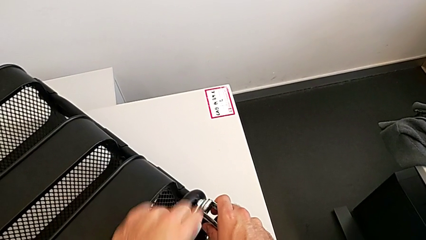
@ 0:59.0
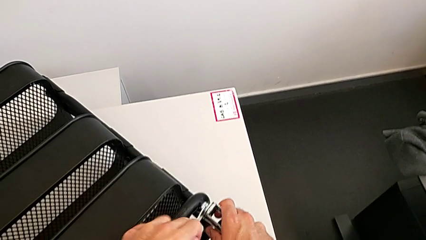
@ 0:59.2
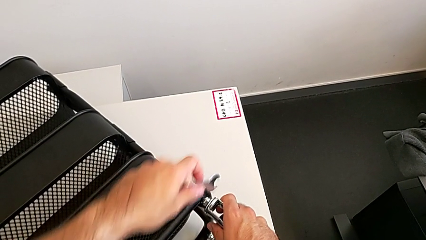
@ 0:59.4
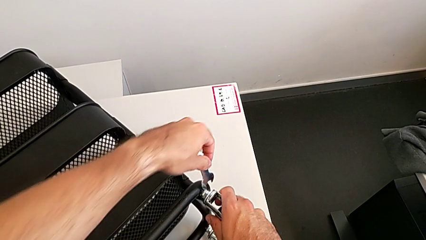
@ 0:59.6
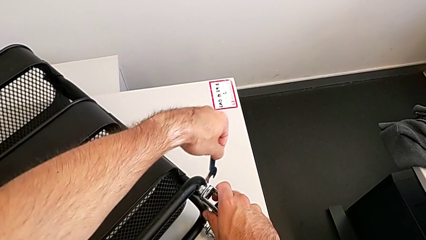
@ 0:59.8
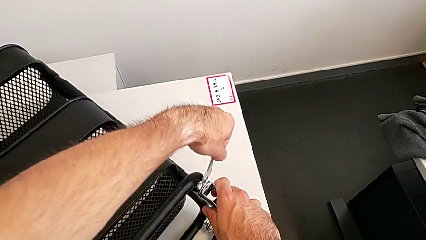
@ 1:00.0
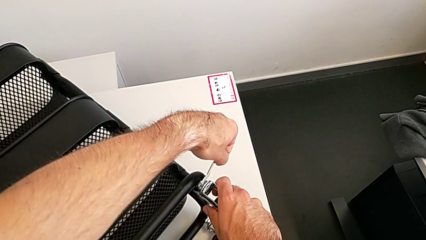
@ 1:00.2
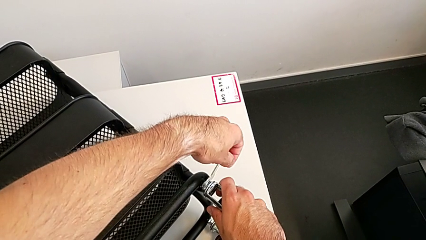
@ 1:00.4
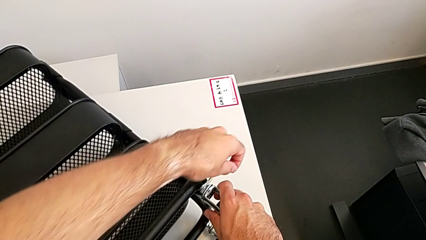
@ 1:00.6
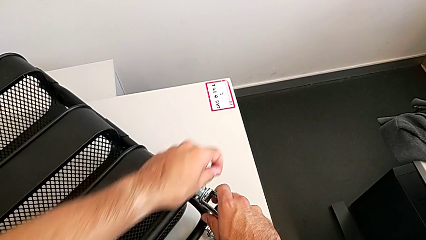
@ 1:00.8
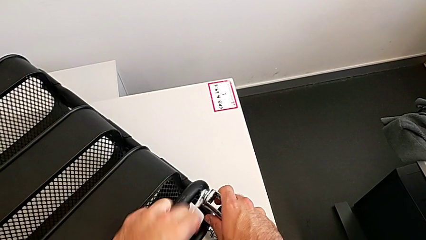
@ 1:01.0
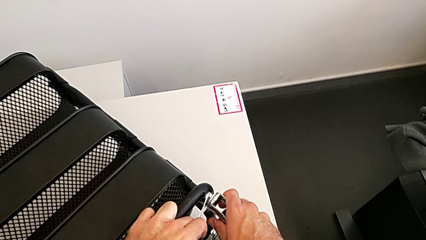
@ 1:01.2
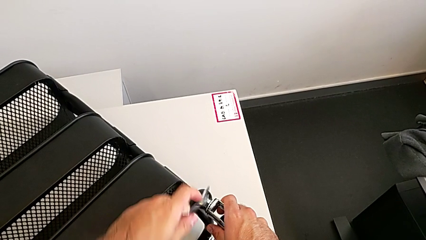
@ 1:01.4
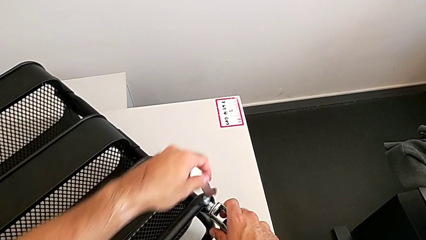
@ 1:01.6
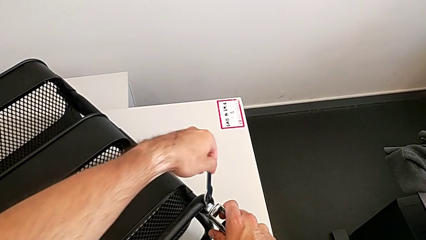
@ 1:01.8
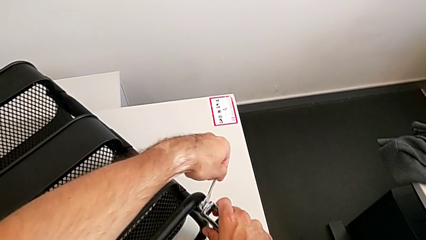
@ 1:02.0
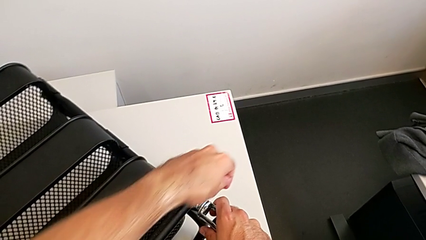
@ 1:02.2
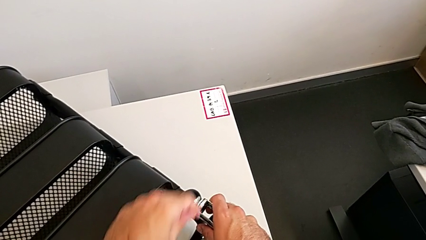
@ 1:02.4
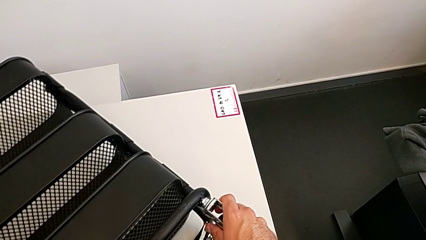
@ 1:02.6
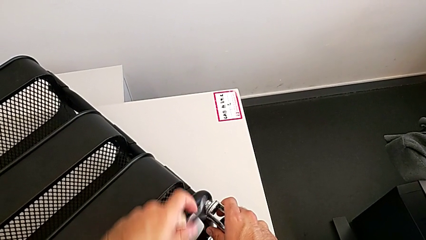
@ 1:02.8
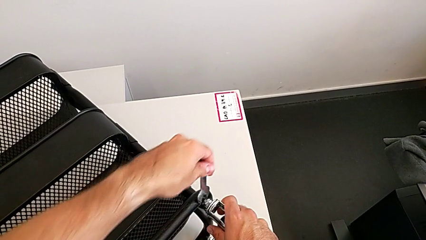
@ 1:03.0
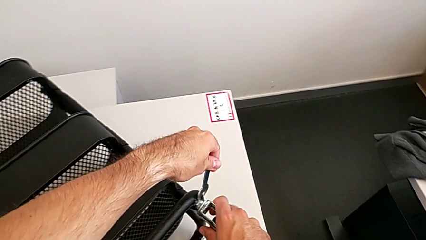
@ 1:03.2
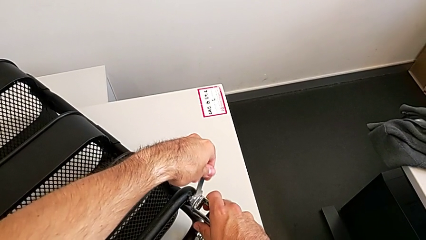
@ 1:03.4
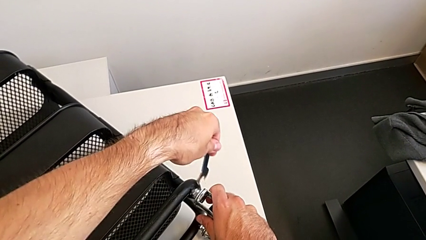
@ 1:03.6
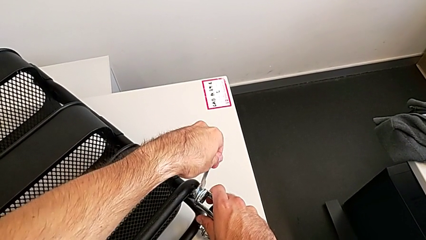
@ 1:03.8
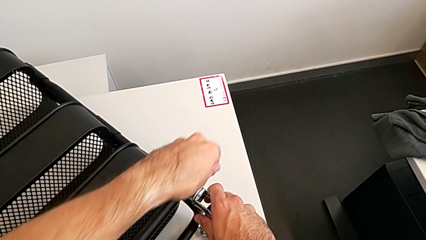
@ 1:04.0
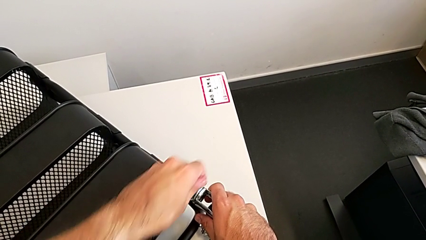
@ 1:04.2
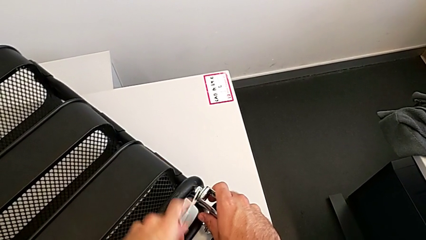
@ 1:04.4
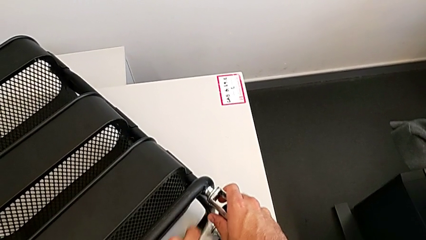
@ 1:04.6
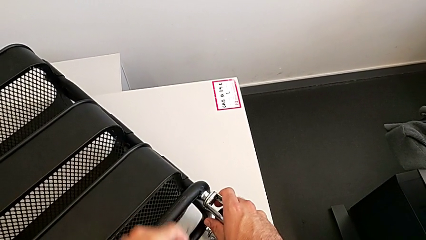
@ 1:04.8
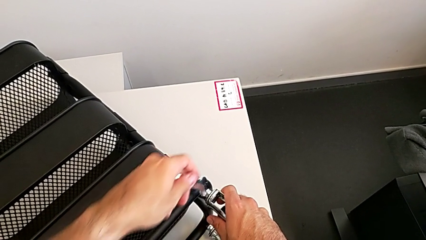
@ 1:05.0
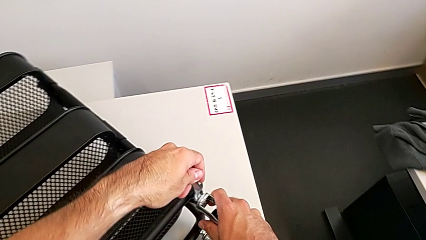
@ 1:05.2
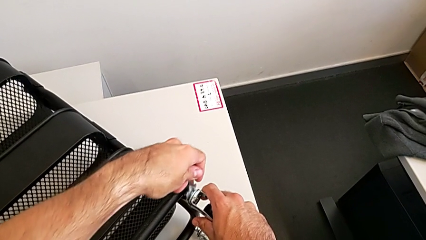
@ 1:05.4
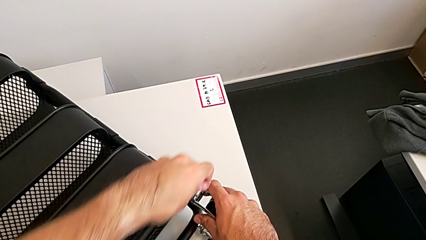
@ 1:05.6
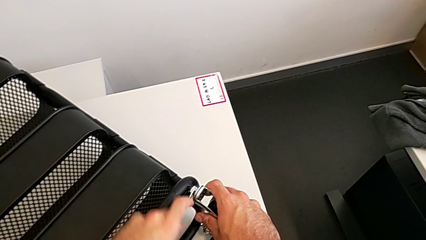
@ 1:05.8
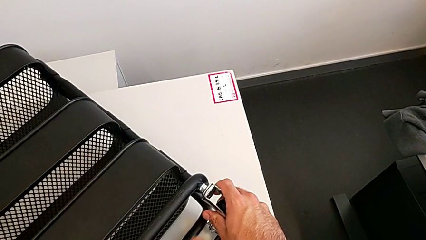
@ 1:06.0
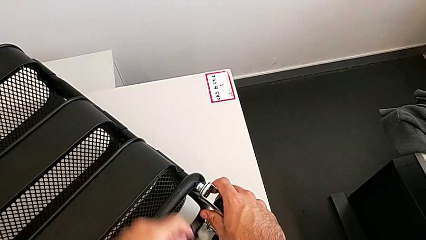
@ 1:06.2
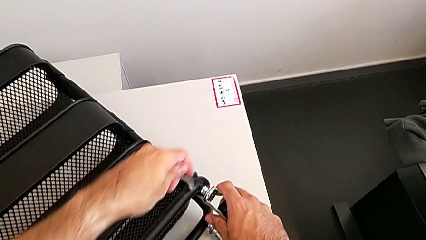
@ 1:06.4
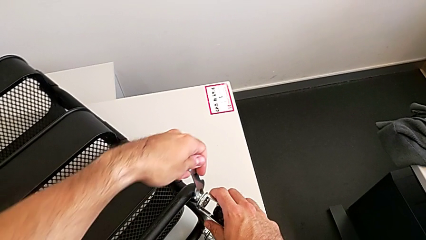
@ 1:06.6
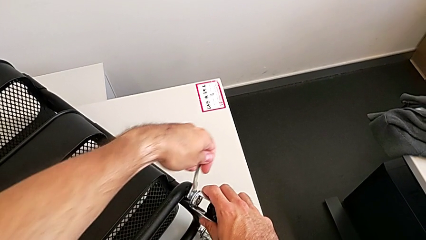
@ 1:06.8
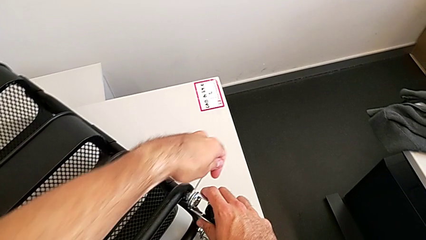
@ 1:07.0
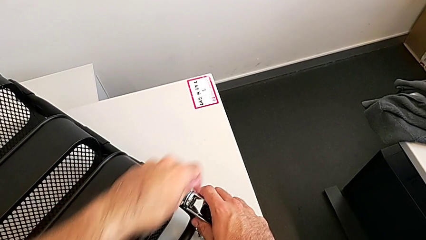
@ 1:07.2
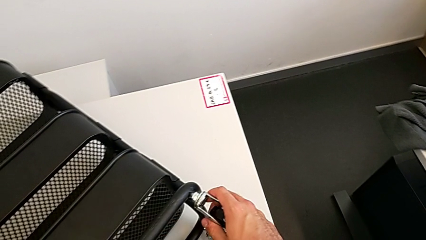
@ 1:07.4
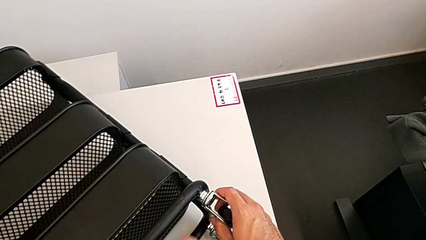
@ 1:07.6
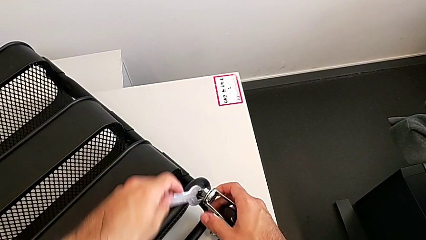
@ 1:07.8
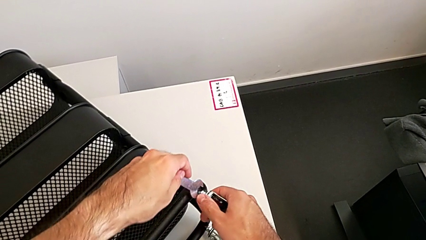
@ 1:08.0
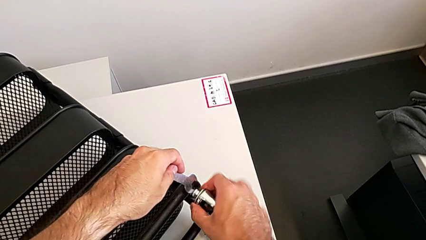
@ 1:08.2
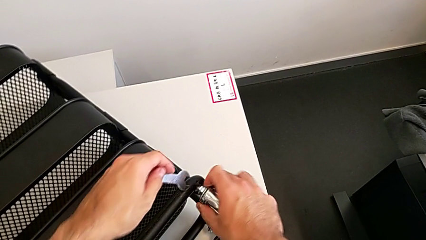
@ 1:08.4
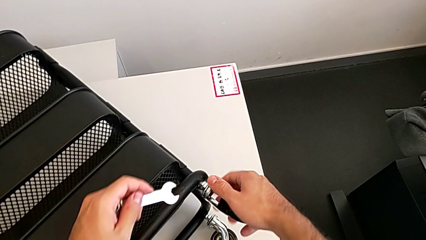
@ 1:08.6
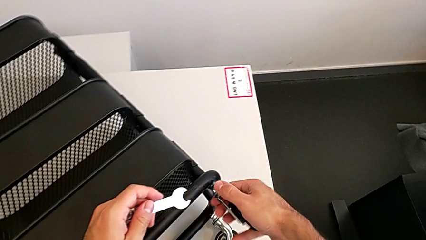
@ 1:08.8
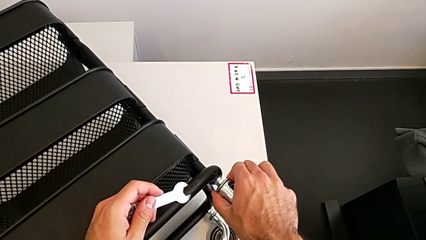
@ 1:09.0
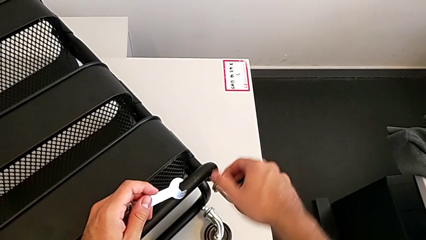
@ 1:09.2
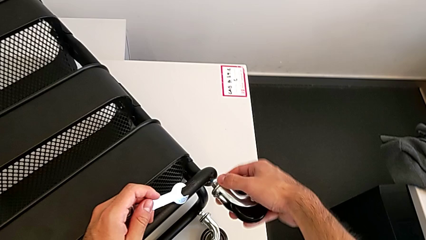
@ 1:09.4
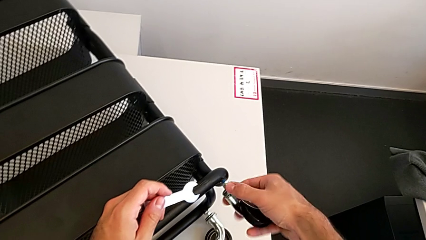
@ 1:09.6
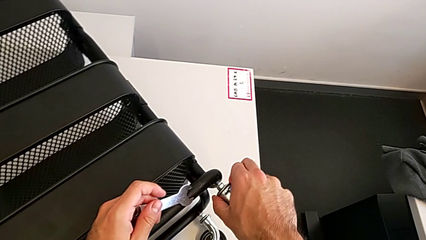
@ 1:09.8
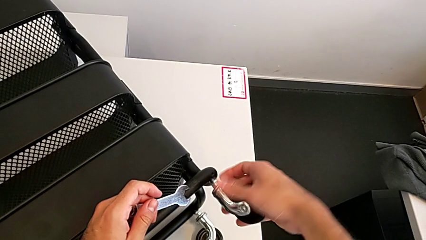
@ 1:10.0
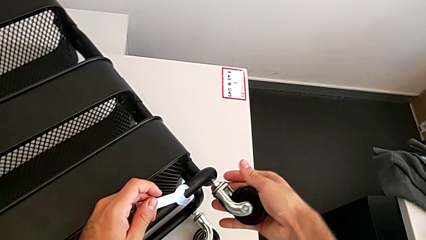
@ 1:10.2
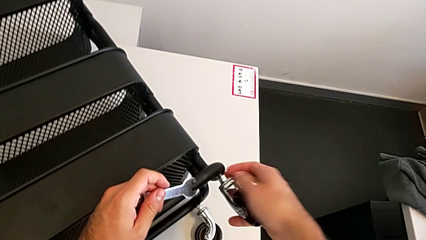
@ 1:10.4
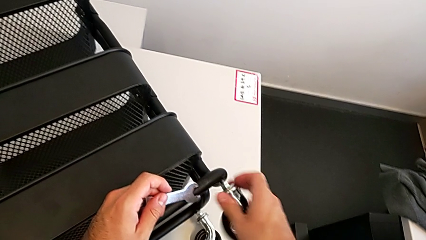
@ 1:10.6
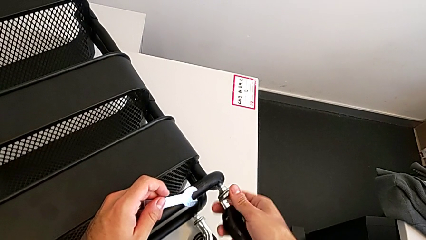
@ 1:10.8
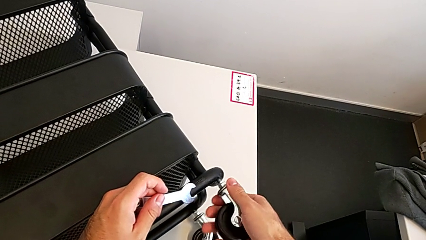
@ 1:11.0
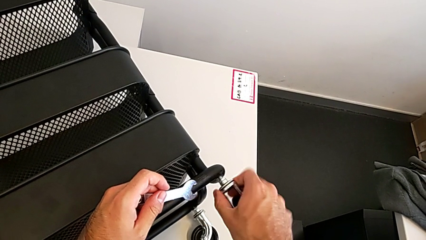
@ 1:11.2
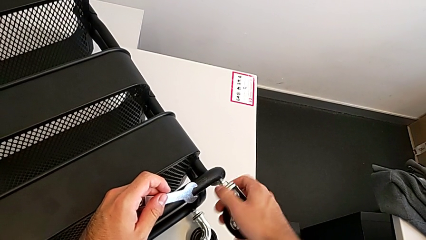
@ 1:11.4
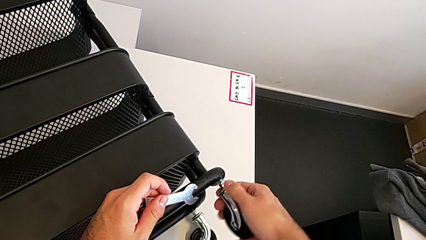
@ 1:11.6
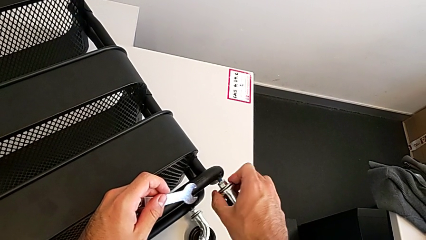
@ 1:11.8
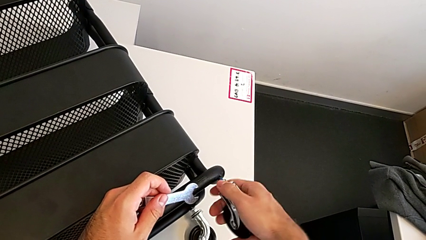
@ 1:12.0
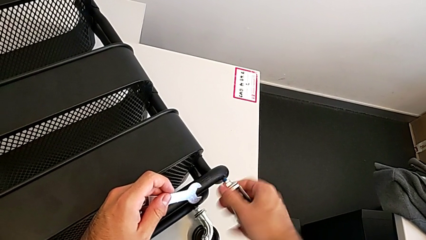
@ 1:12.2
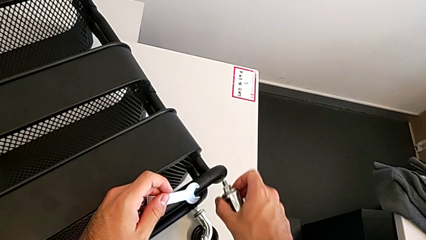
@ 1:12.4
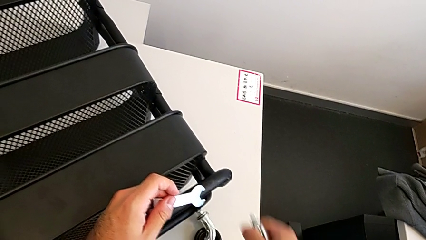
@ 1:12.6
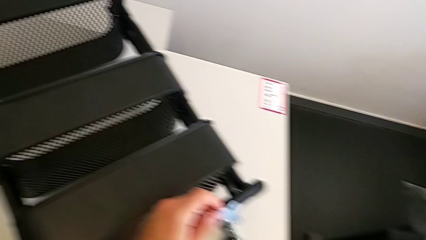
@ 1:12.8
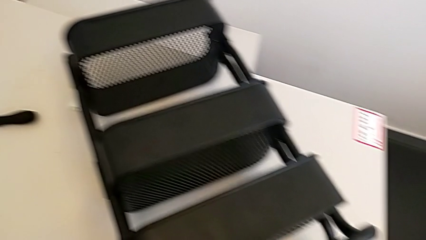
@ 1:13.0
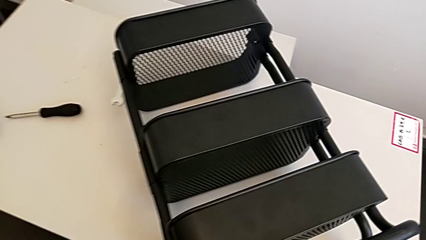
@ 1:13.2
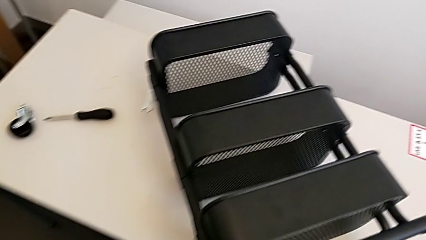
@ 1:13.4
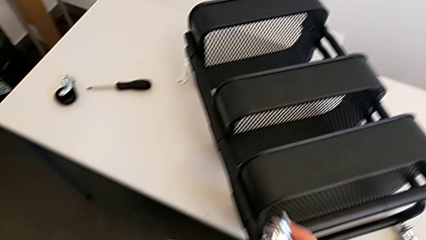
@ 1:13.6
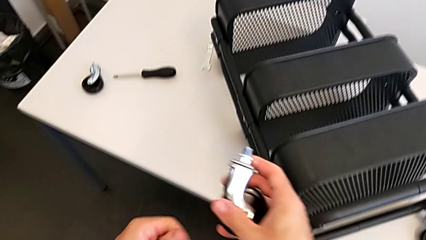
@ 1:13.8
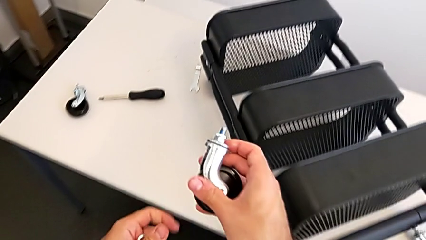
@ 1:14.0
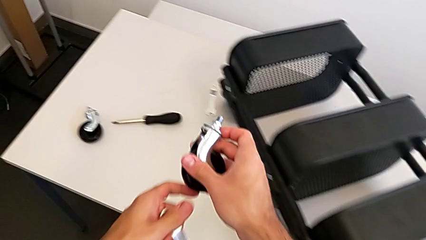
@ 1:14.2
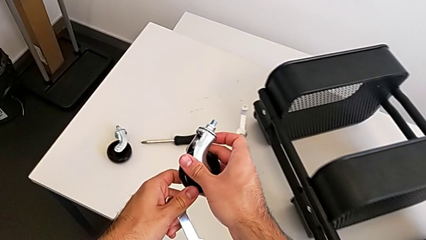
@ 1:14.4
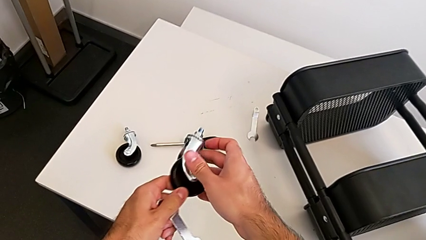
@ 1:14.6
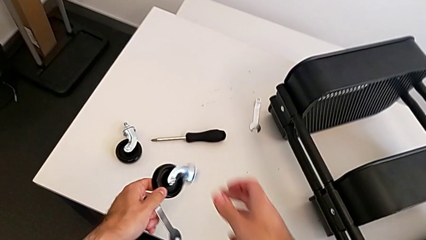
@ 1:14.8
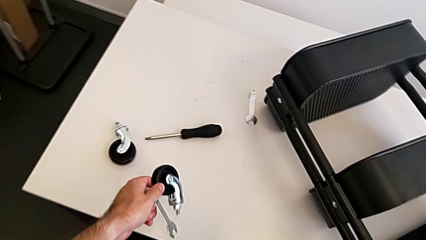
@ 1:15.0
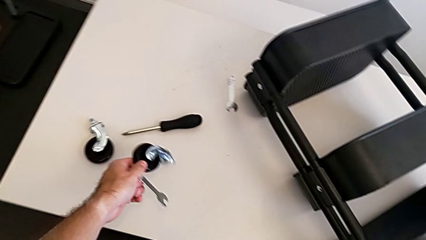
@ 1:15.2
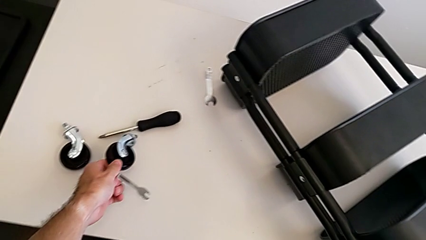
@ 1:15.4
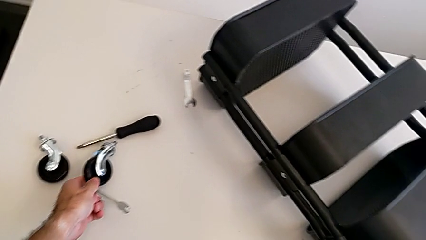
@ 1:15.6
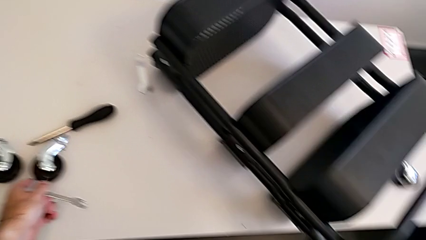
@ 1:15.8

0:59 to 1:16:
The camera wearer is disassembling the second wheel. They keep unscrewing the second wheel, unscrew it, disassemble it and place it.
